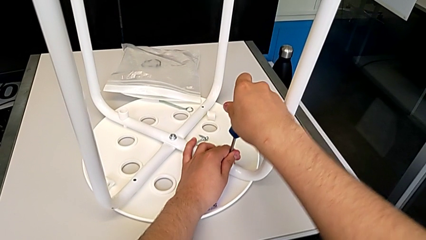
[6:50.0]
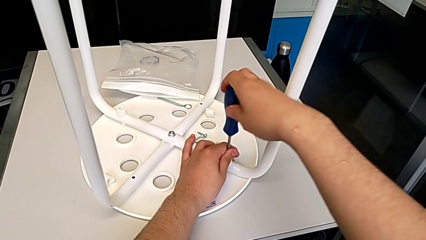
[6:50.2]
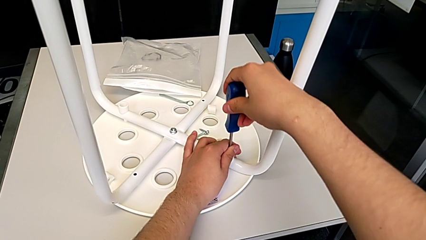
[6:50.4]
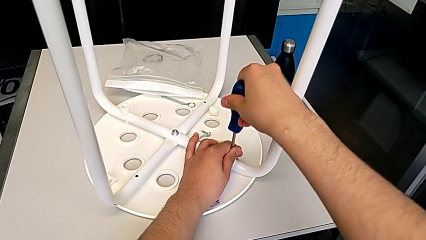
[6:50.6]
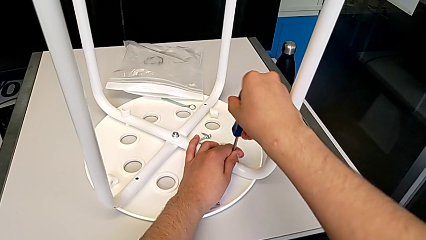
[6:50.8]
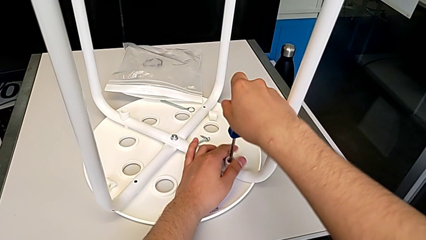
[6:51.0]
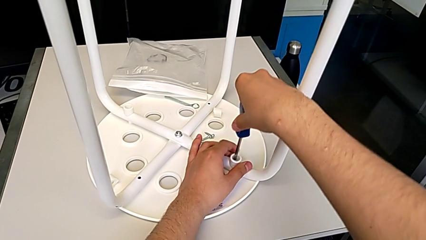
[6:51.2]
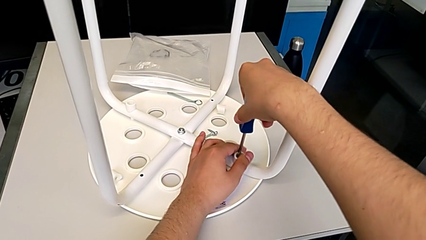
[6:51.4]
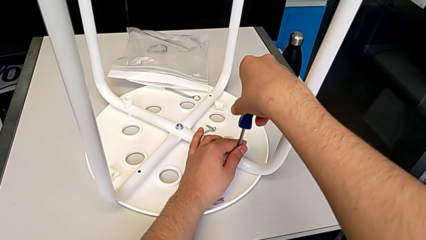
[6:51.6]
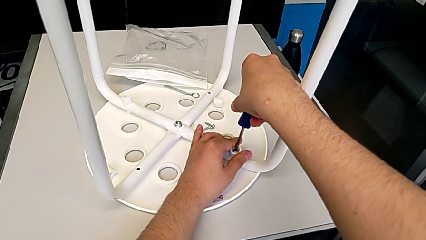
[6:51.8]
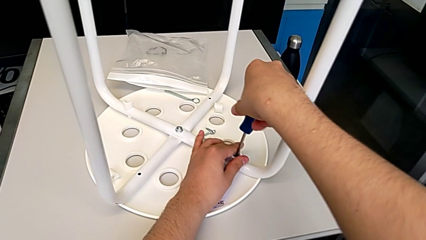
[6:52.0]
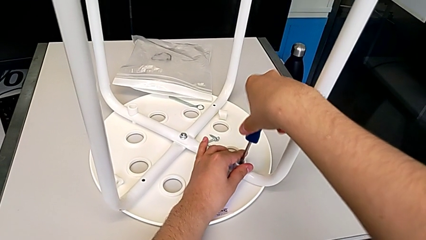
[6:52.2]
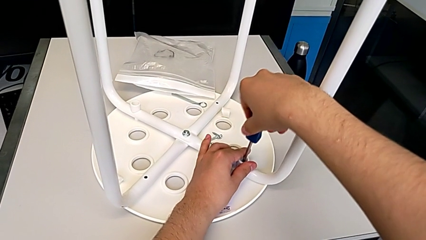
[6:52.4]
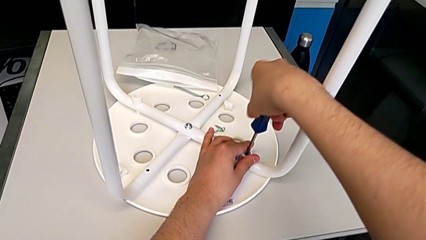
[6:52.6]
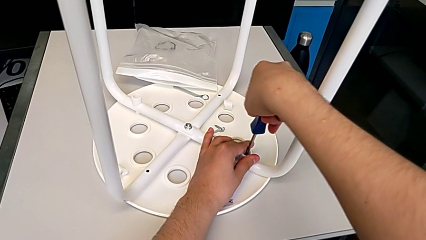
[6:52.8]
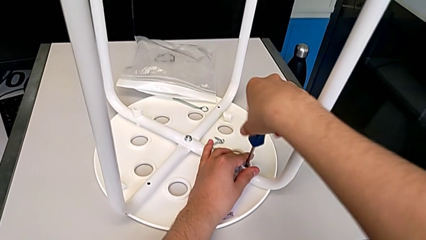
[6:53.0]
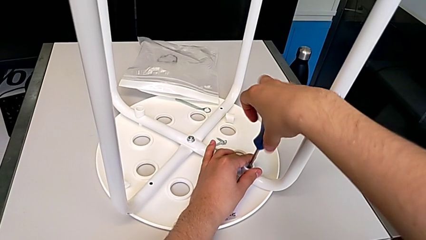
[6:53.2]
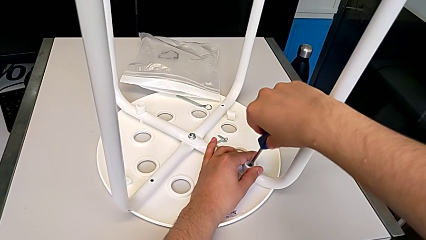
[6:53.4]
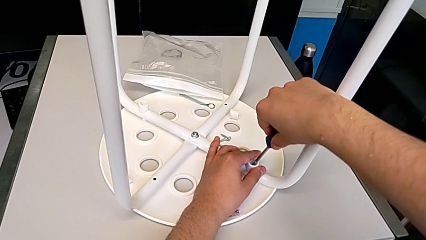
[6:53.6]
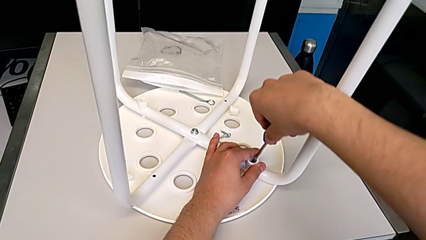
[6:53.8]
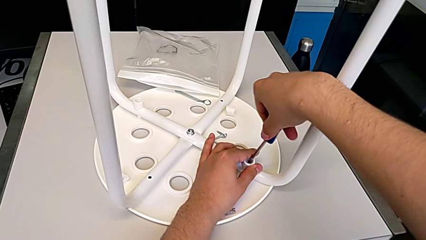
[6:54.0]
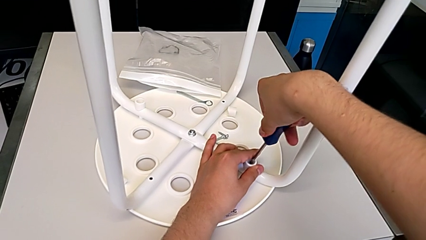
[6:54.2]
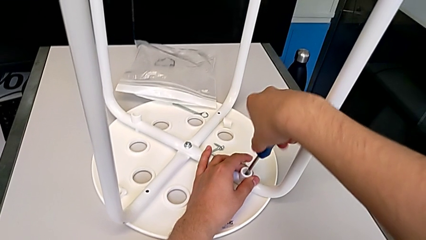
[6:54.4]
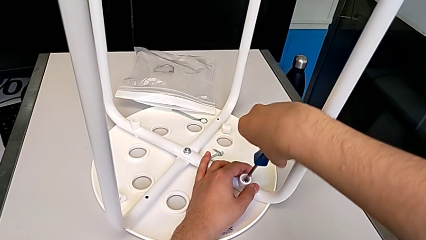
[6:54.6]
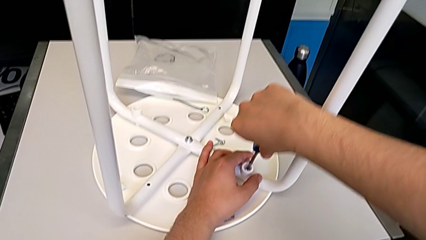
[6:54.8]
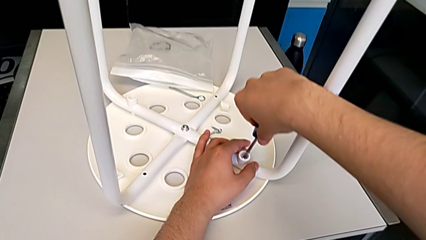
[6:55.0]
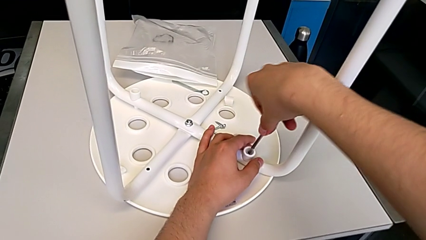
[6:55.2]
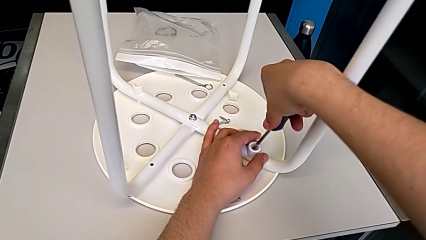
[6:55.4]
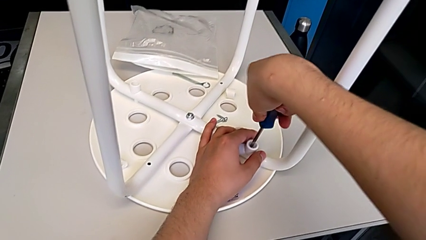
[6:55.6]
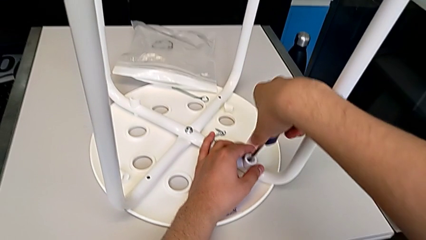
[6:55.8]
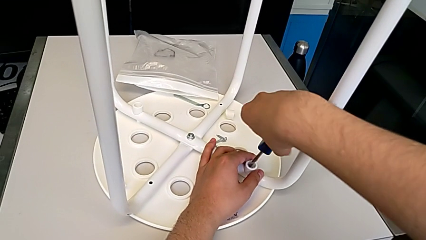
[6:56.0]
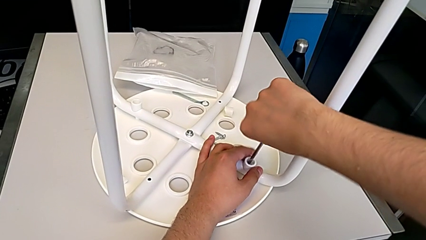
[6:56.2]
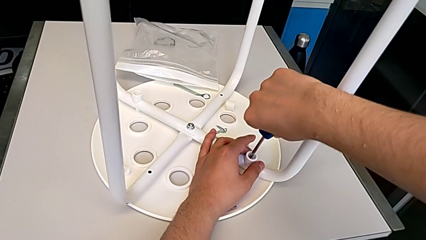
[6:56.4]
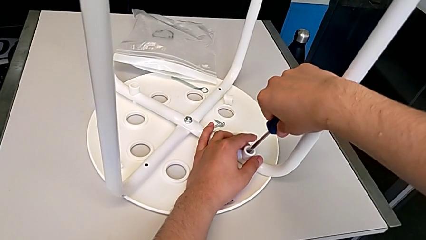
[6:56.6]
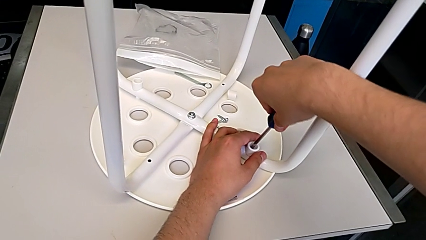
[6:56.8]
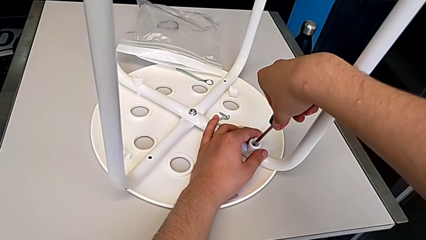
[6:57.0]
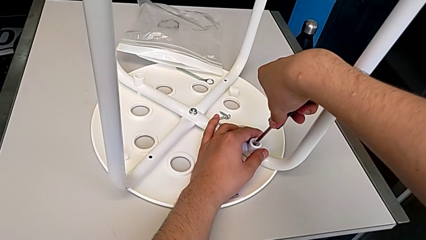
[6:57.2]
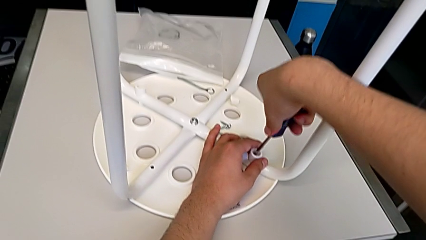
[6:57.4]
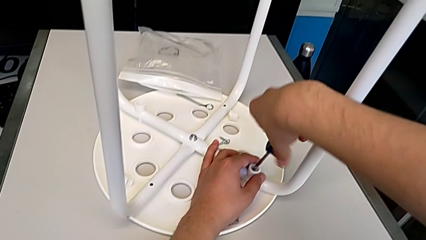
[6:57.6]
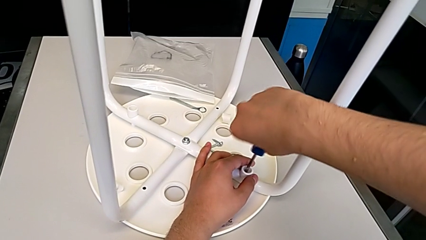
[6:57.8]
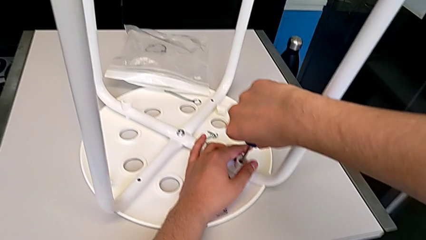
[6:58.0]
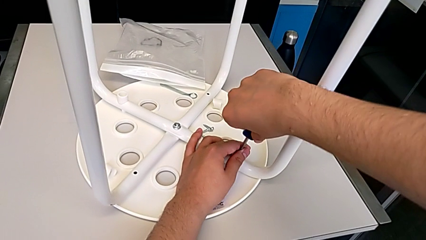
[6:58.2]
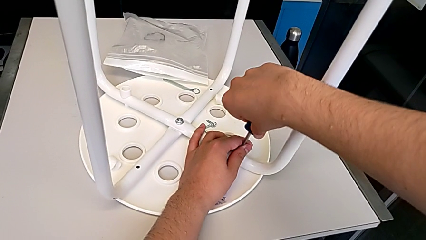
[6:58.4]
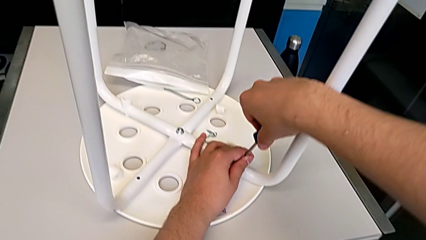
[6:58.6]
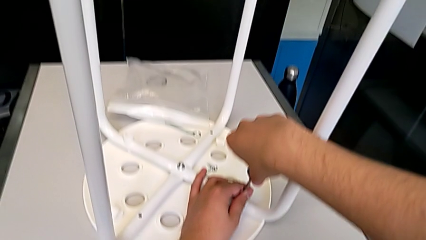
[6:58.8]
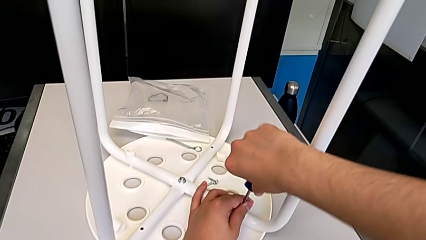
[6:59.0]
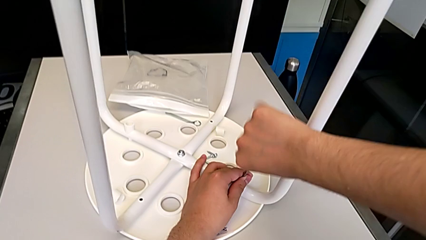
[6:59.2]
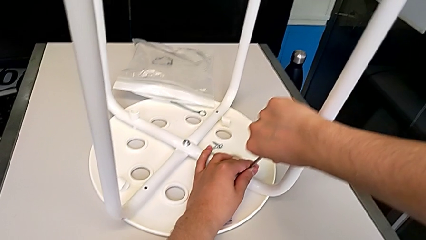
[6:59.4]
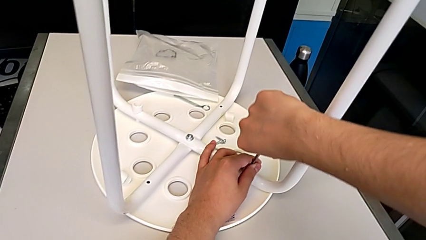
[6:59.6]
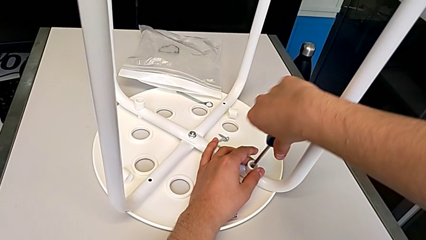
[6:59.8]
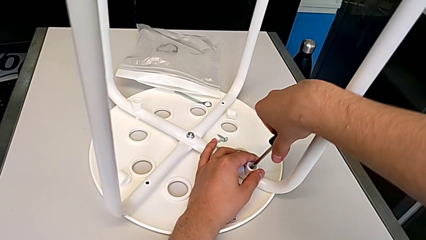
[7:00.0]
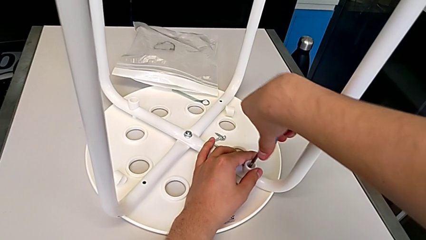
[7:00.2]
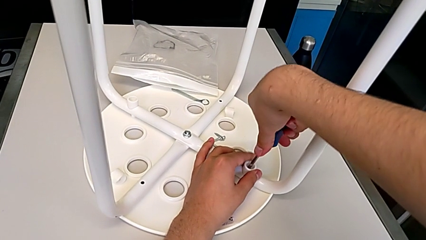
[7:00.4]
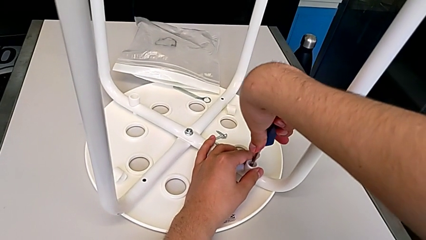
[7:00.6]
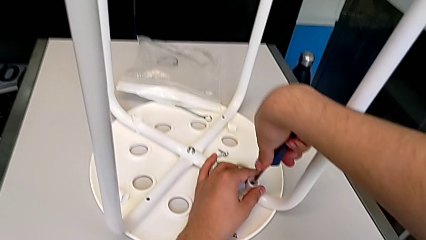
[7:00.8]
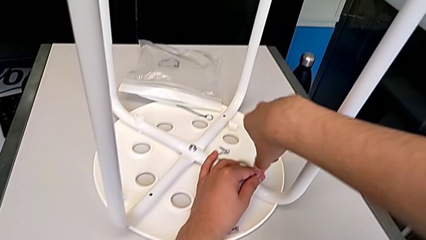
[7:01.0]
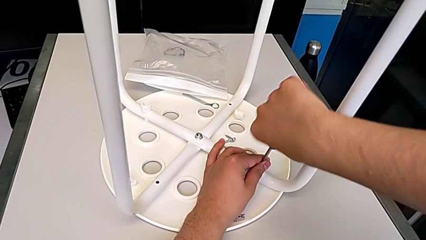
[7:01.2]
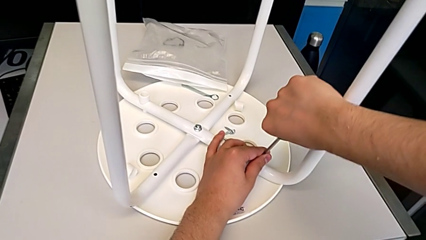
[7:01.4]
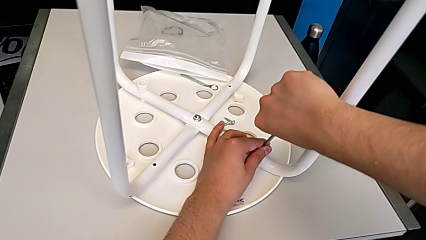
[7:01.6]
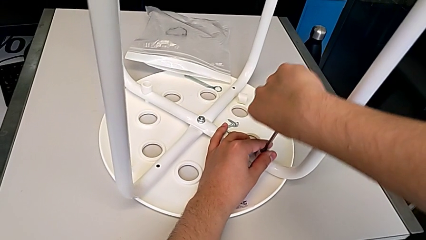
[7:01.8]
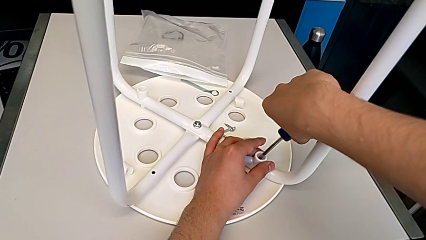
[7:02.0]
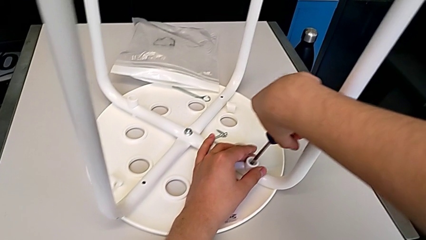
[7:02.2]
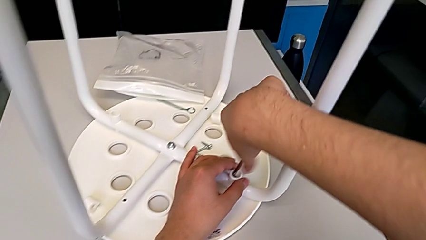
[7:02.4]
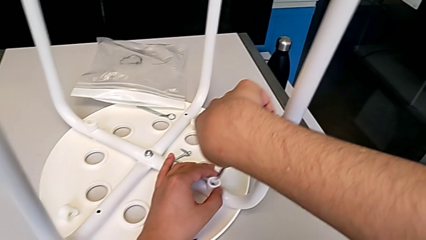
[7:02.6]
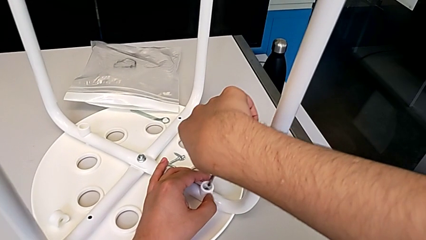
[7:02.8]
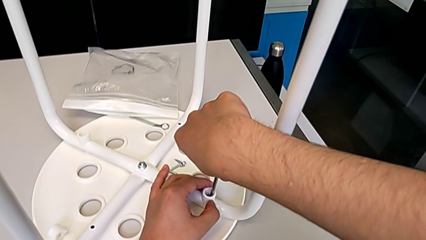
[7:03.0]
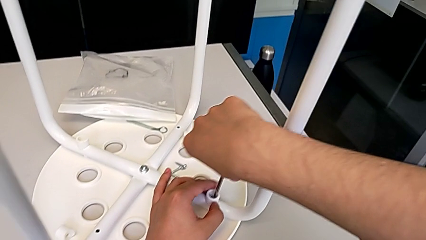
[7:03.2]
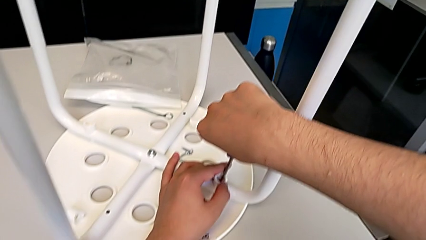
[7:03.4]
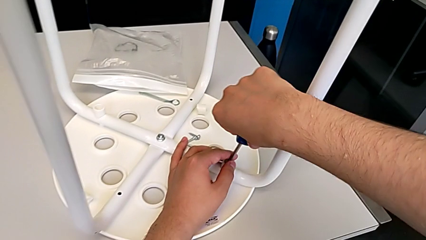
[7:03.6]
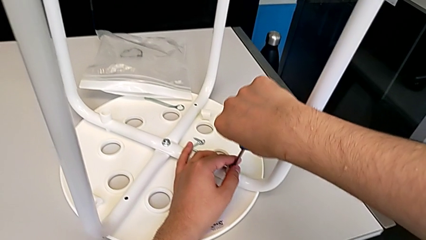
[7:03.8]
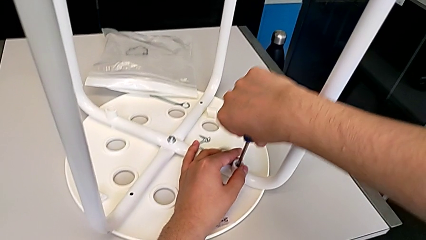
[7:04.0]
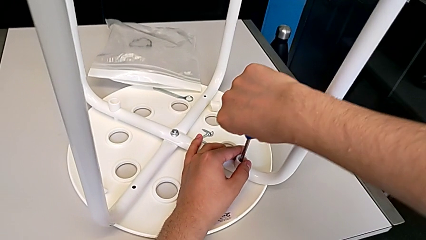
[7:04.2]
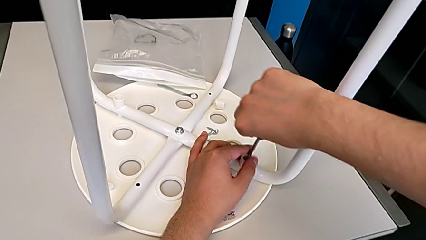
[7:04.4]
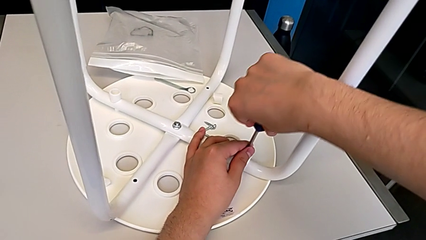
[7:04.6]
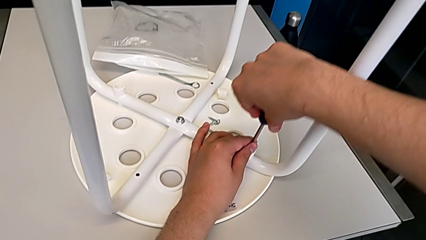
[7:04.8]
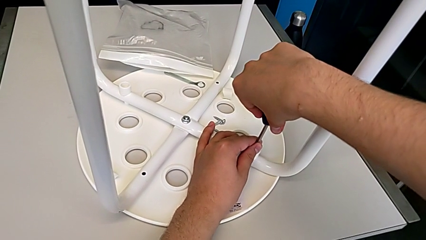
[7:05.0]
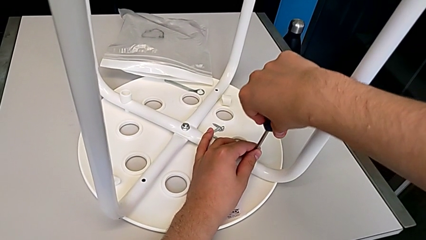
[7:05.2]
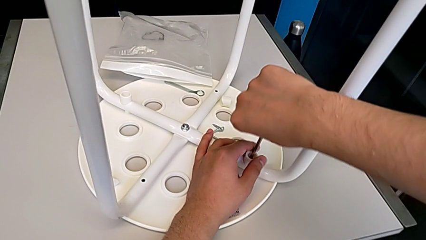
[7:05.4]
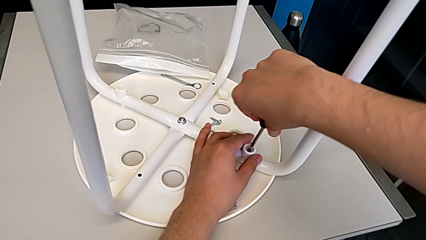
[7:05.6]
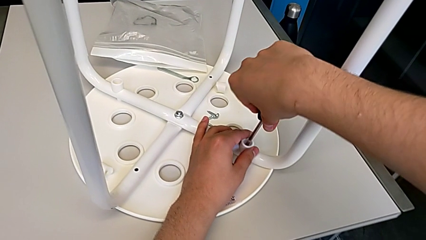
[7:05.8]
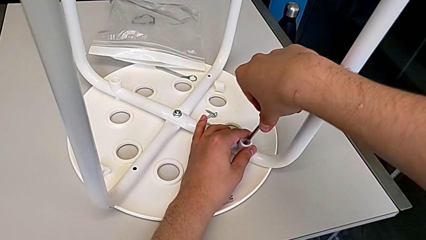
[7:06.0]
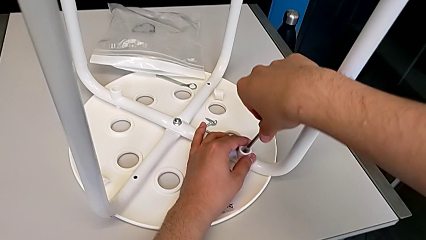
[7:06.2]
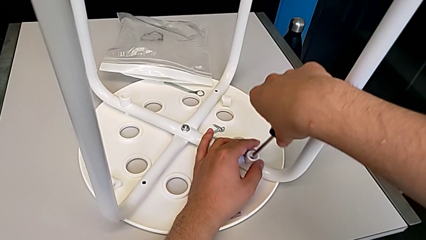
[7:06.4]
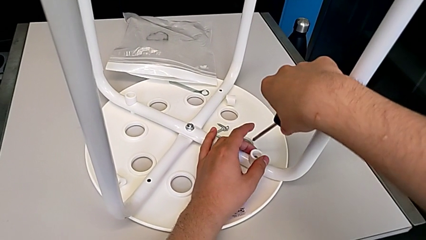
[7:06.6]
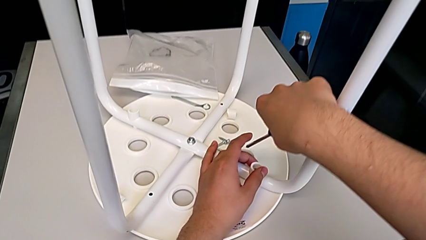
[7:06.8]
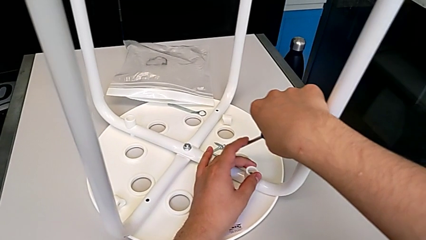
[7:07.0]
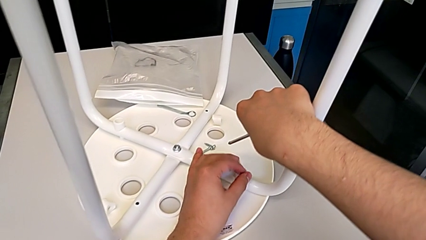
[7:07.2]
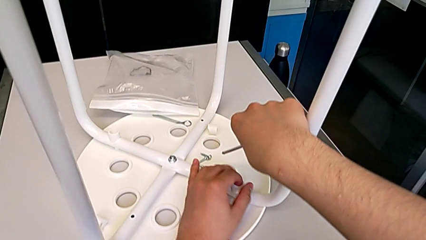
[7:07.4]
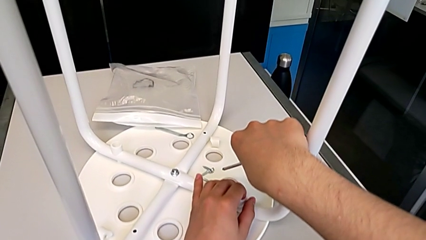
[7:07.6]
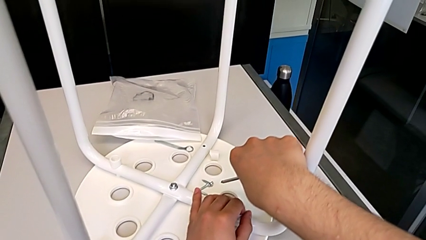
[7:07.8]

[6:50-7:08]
The camera wearer is screwing the first leg of the chair. They keep screwing the first leg.
